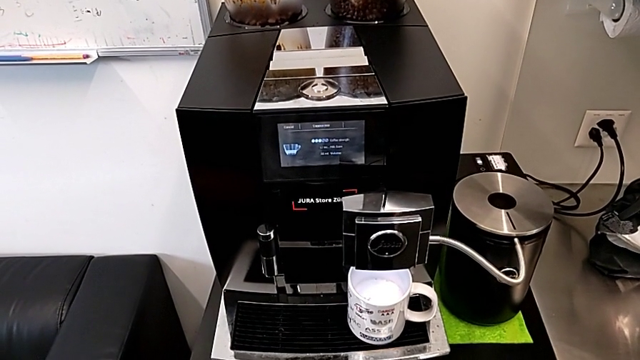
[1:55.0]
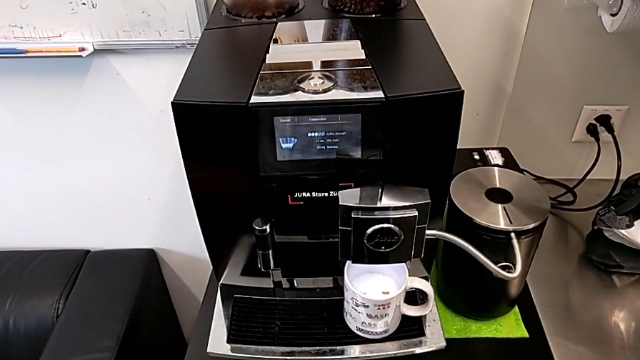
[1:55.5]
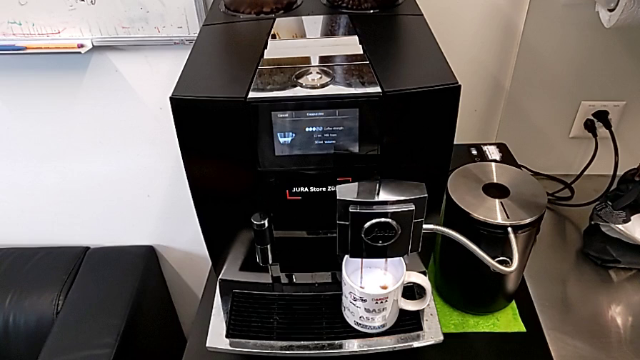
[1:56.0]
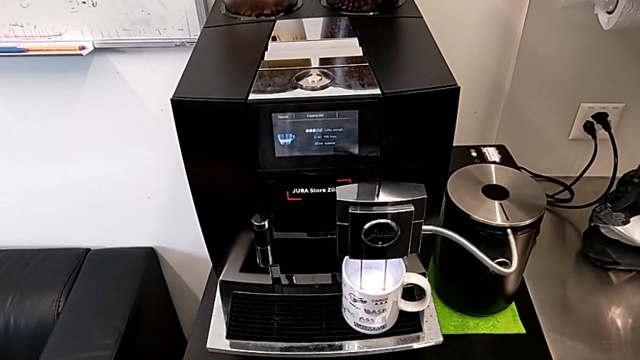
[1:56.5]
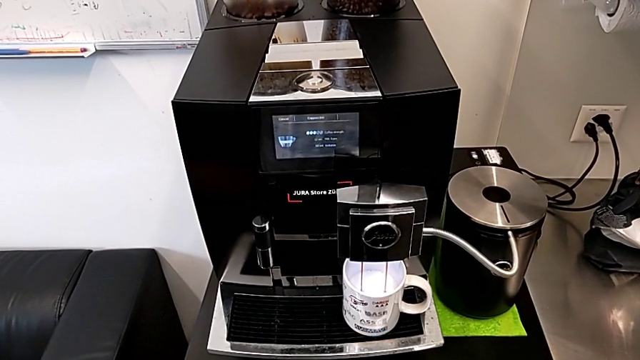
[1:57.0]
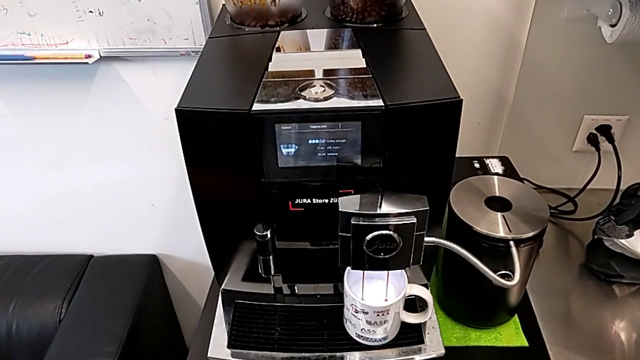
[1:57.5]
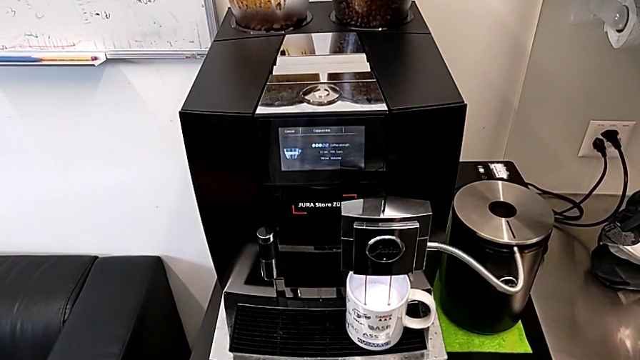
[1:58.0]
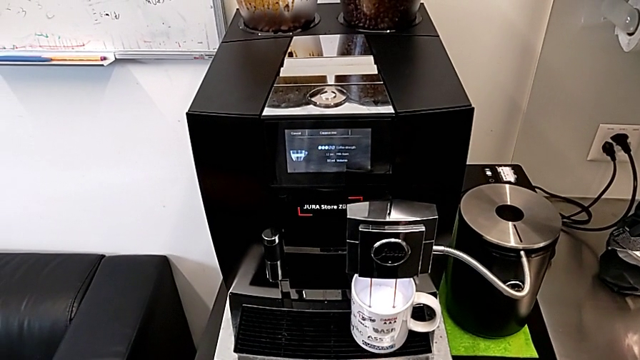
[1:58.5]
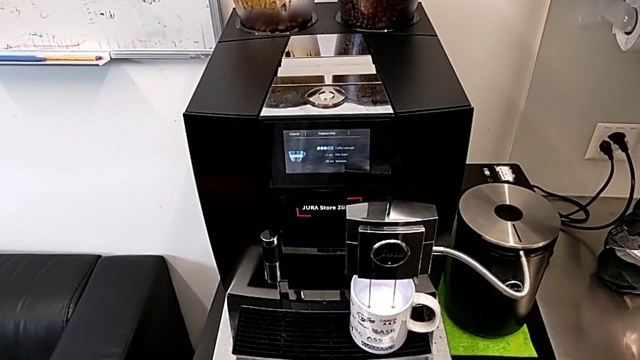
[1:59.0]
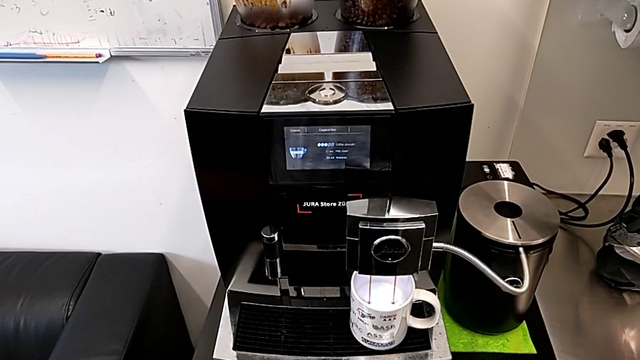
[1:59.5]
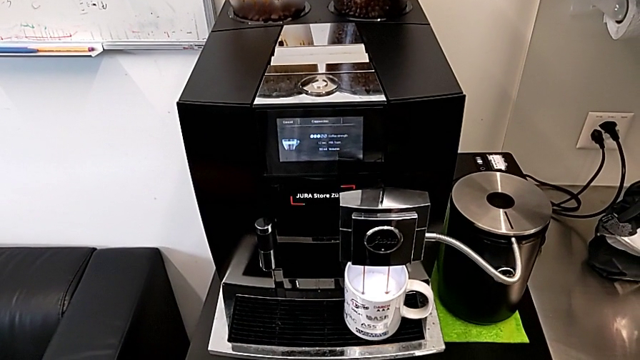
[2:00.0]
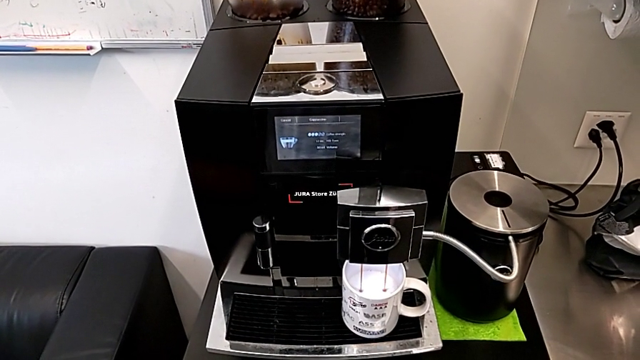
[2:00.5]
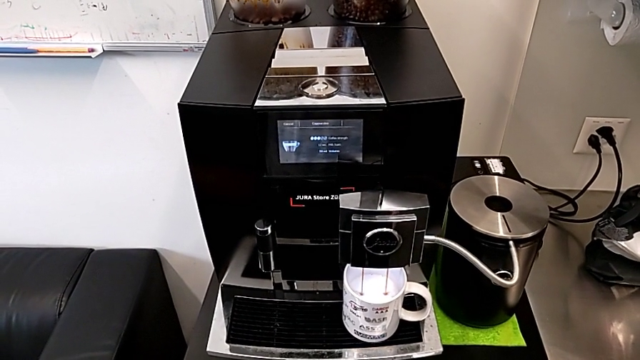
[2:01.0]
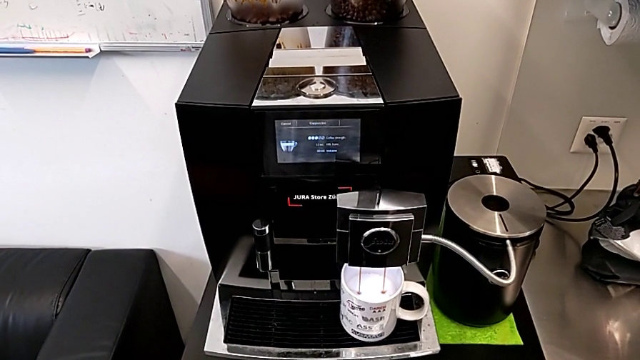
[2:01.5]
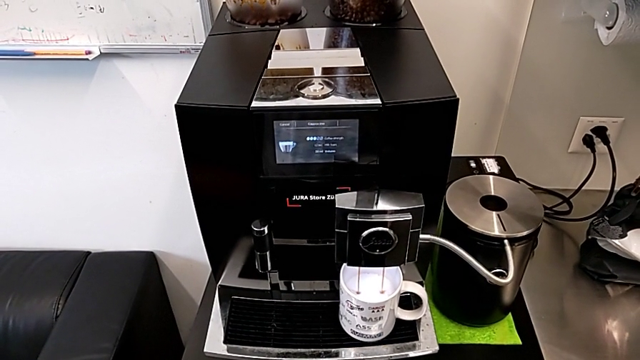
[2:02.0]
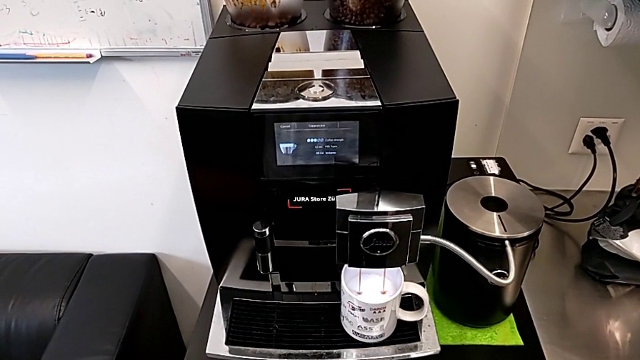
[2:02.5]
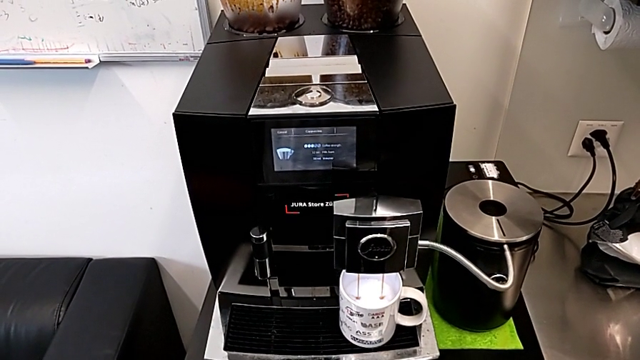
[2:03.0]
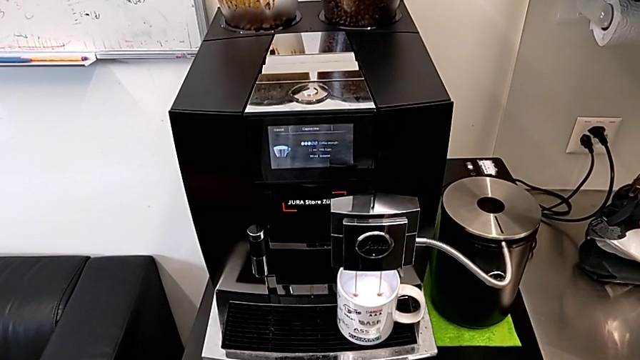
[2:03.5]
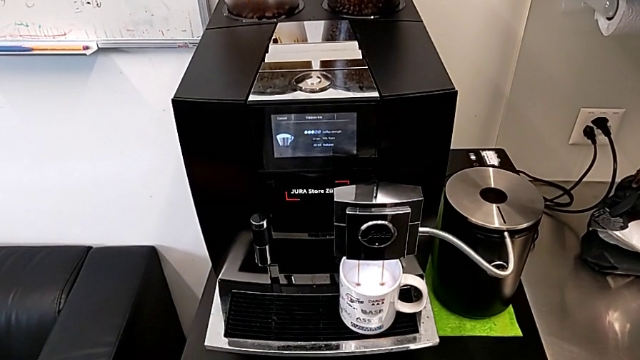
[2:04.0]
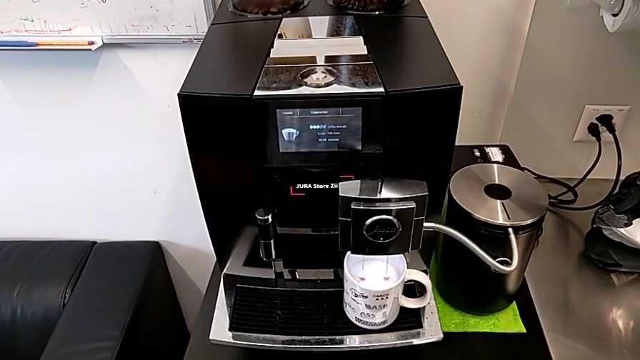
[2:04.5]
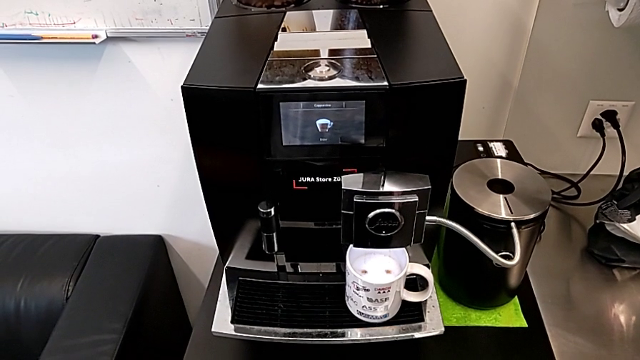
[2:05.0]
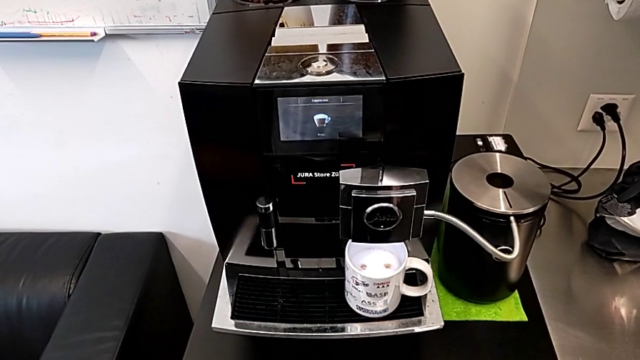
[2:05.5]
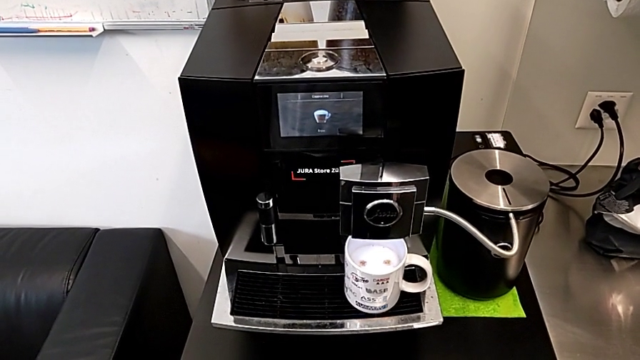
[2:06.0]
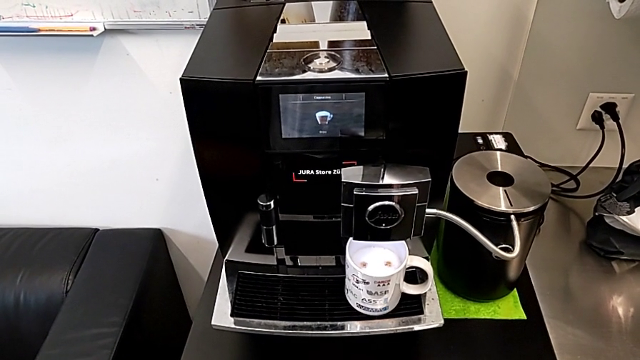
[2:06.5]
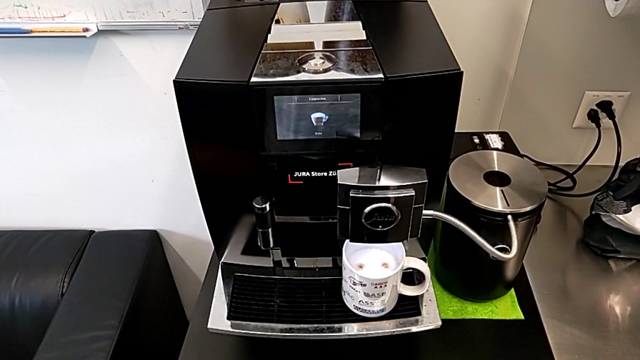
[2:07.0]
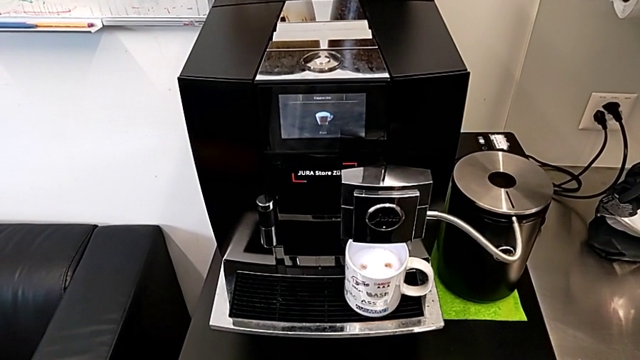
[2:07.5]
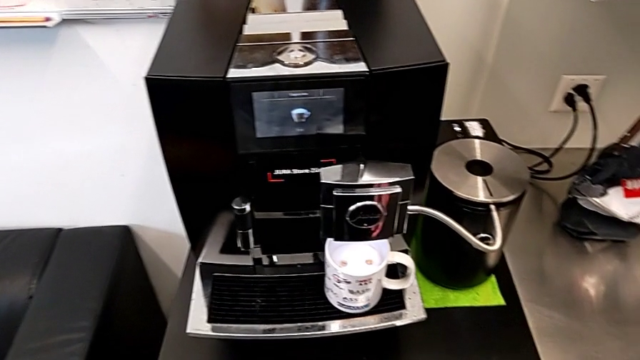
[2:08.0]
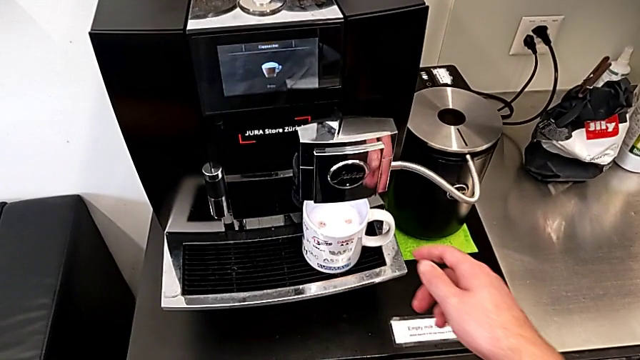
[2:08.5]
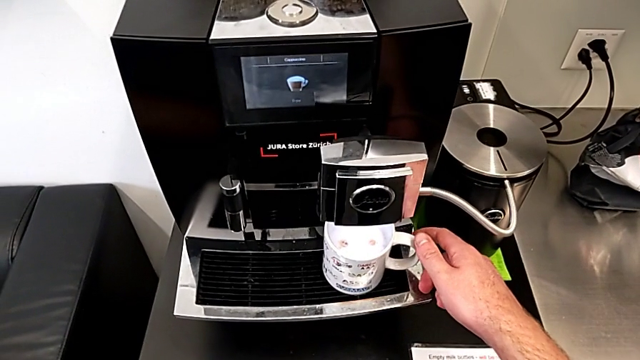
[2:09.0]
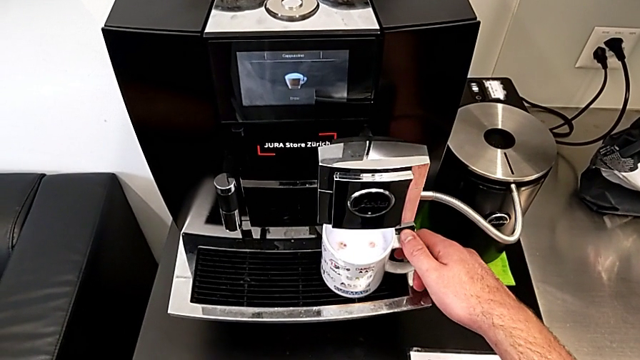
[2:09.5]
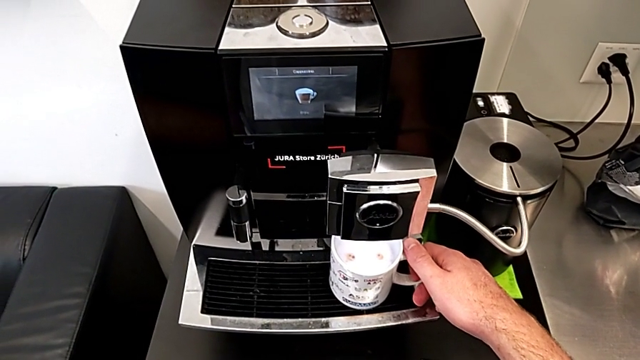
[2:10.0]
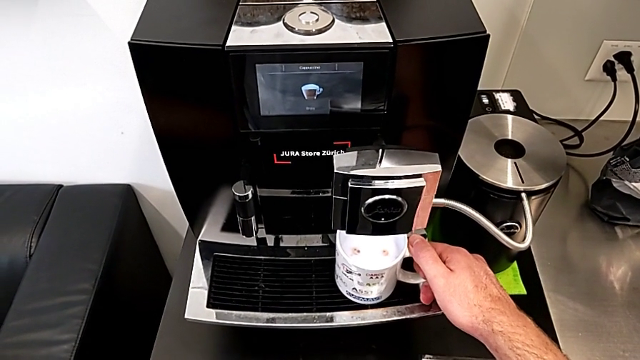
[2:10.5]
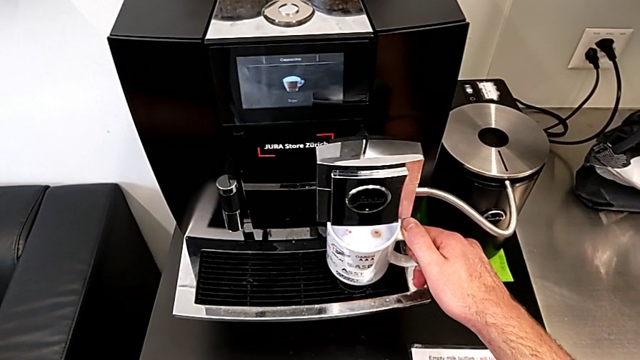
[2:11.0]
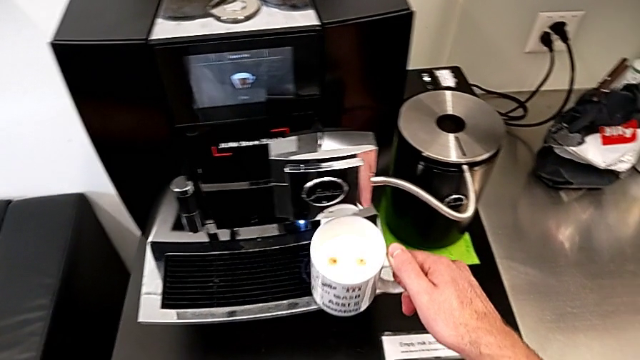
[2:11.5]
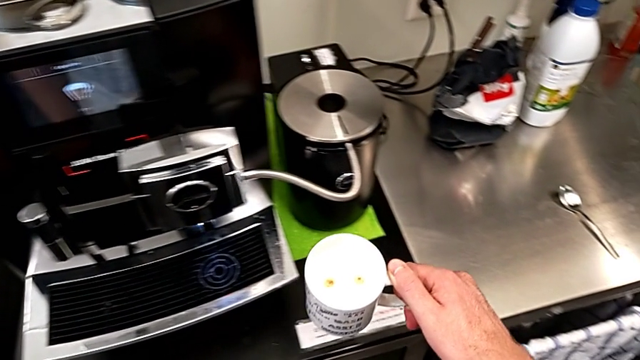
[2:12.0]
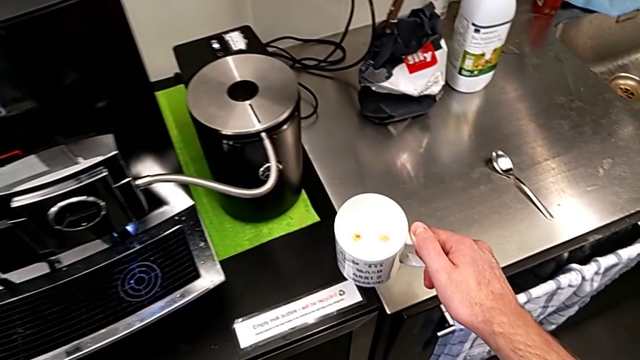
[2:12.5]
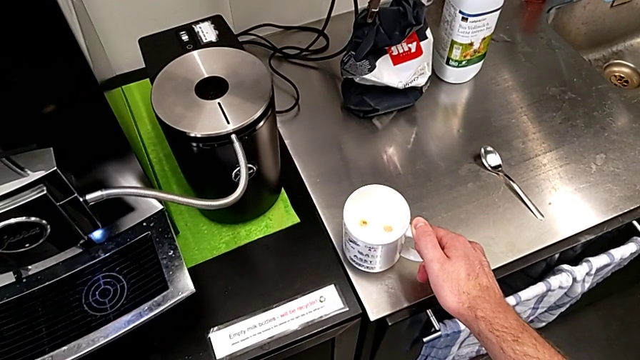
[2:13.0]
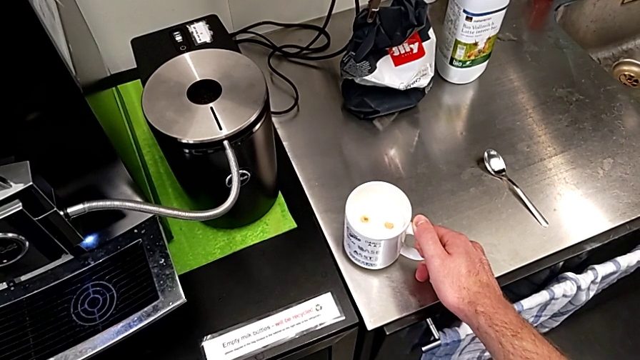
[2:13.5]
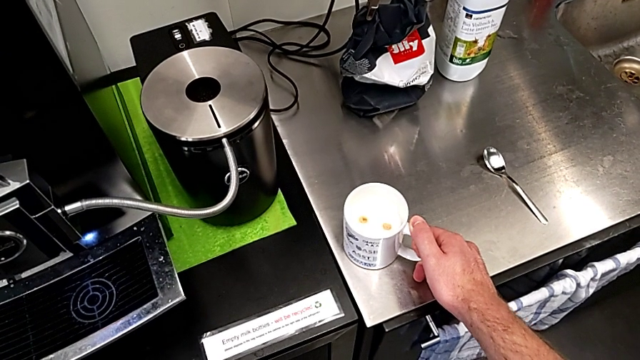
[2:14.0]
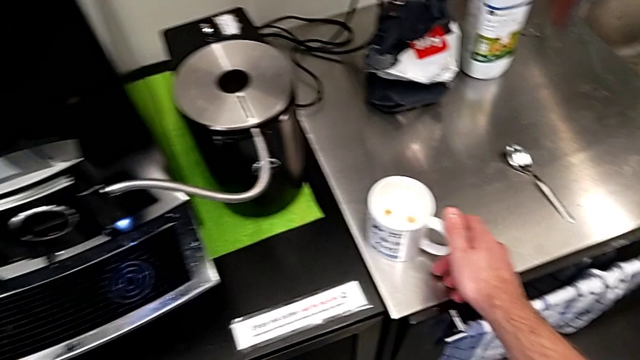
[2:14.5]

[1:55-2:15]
The camera wearer is brewing a cup of black coffee. They withdraw the white cup and place it.

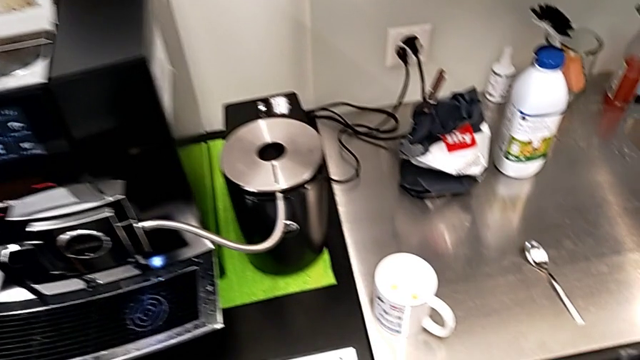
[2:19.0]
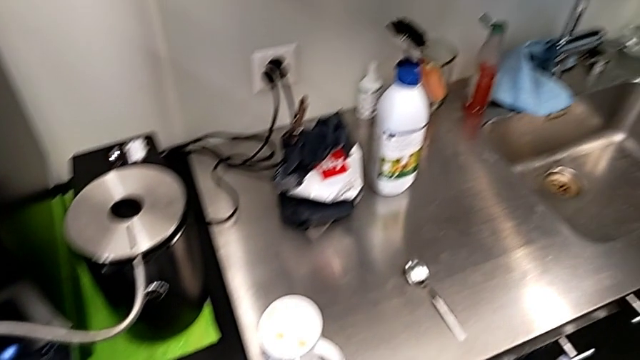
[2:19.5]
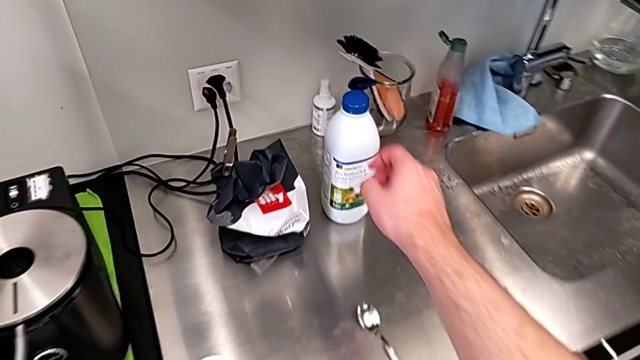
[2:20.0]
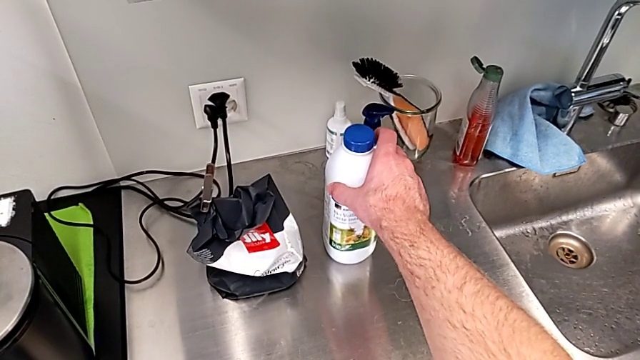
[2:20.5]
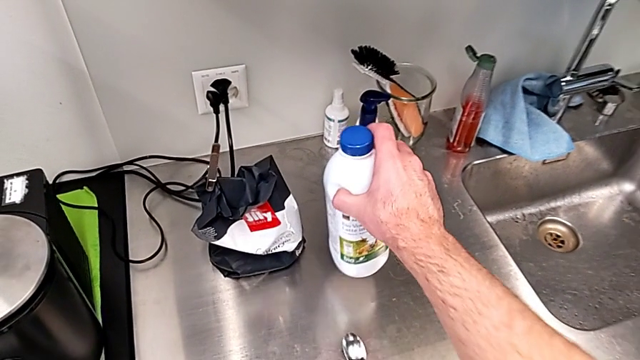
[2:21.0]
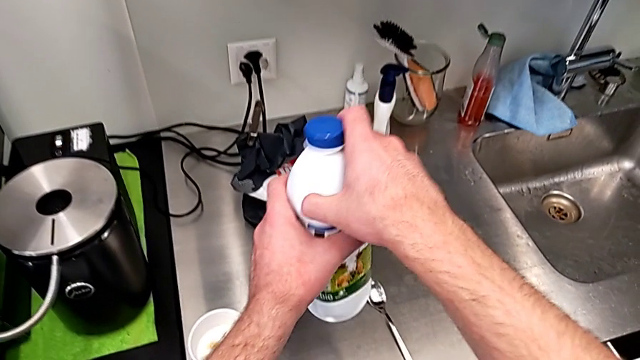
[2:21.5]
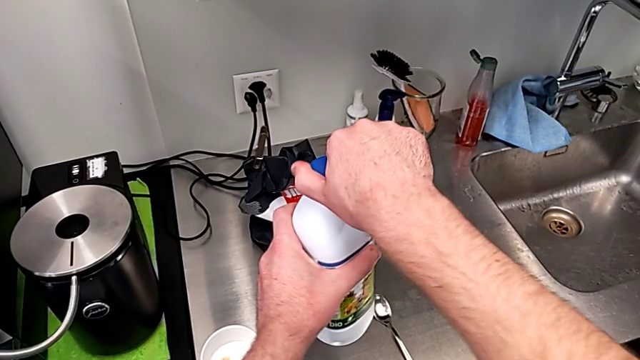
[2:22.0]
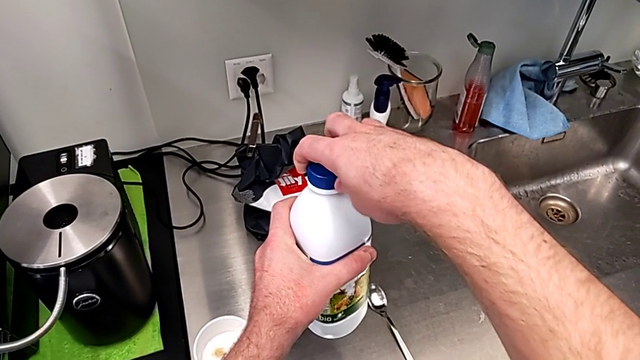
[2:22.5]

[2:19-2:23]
The camera wearer is pouring milk into the coffee cup and stirring the coffee regularly. They grab the milk twice and open it.
